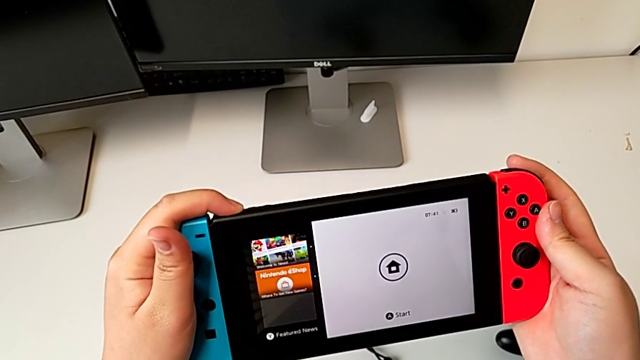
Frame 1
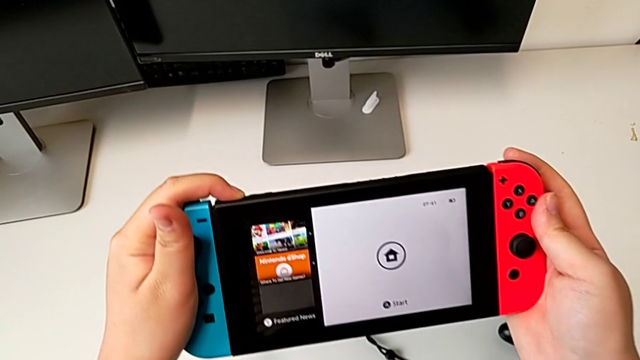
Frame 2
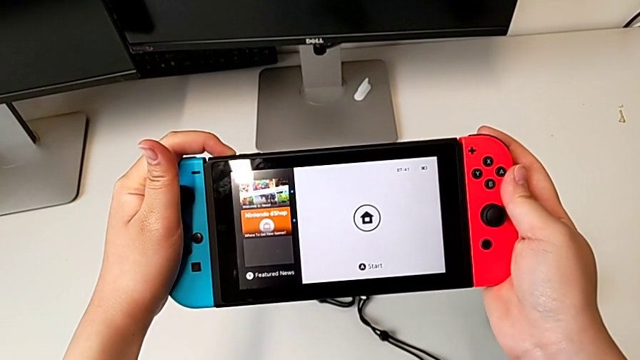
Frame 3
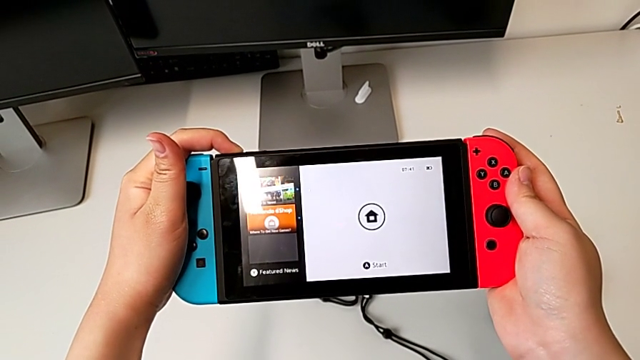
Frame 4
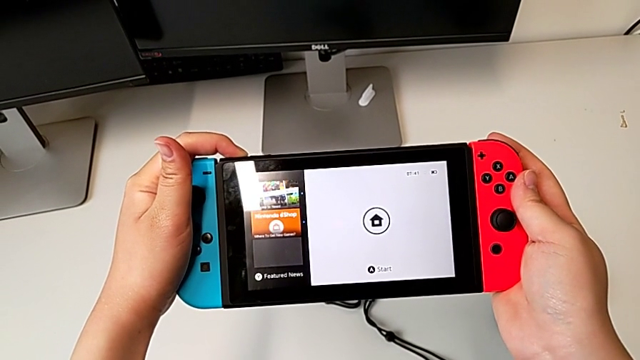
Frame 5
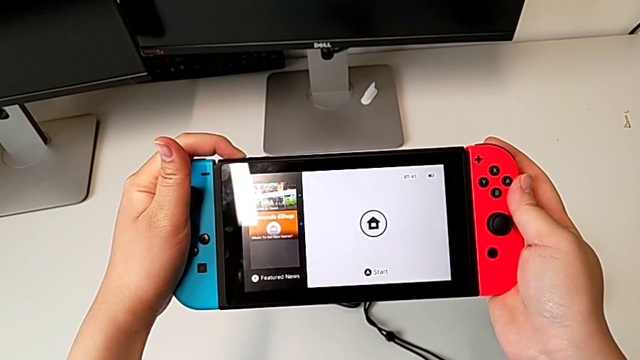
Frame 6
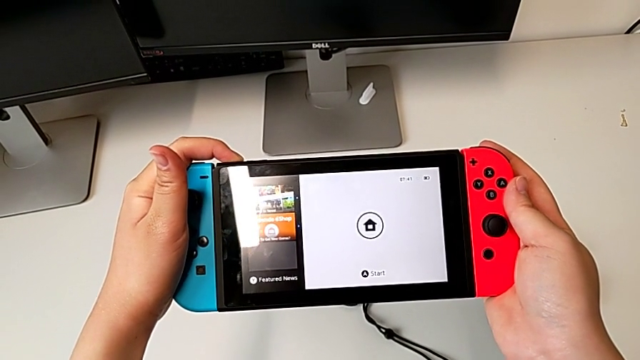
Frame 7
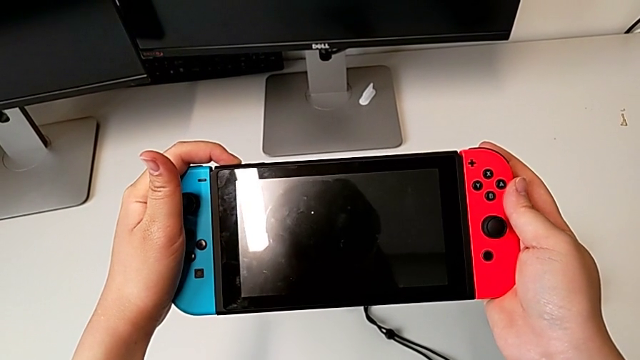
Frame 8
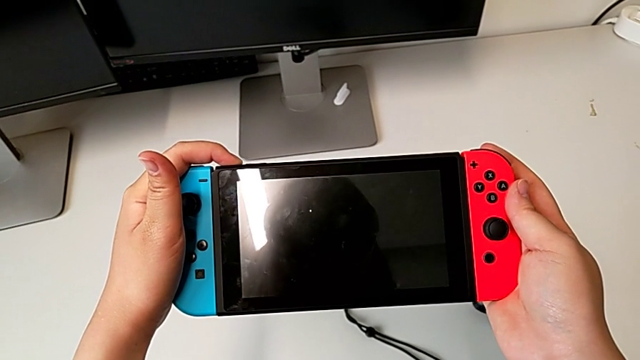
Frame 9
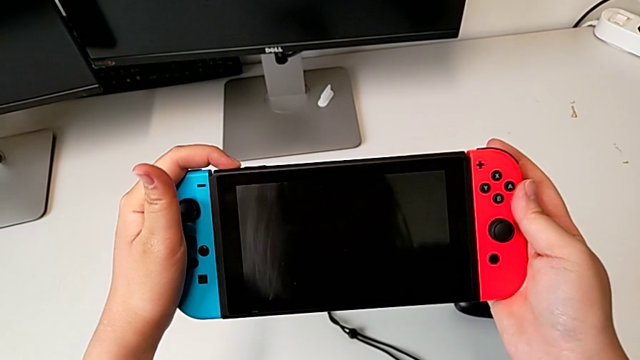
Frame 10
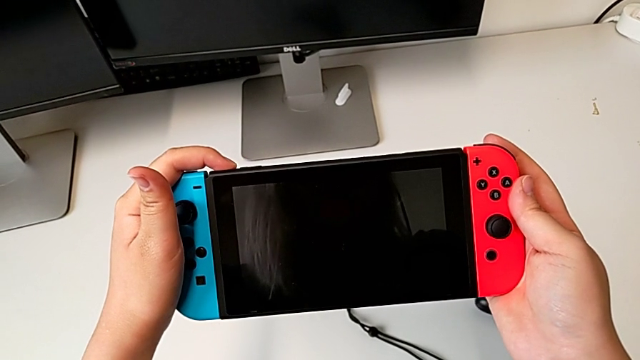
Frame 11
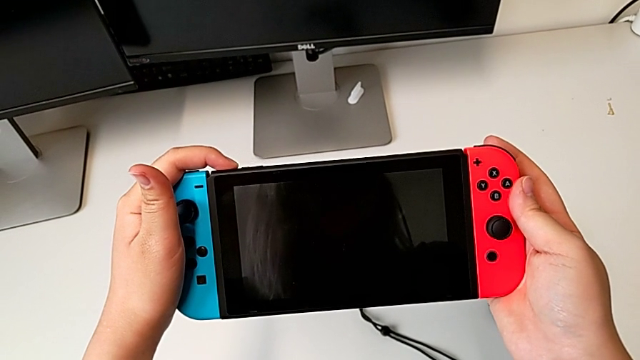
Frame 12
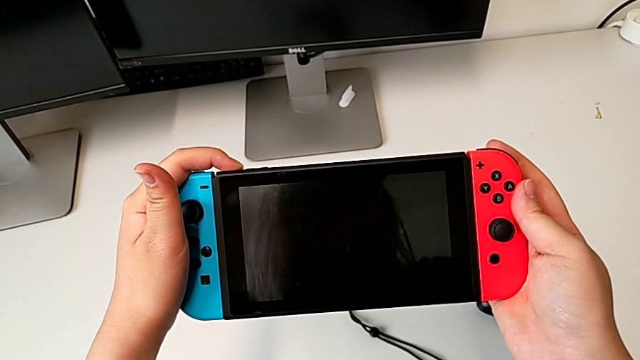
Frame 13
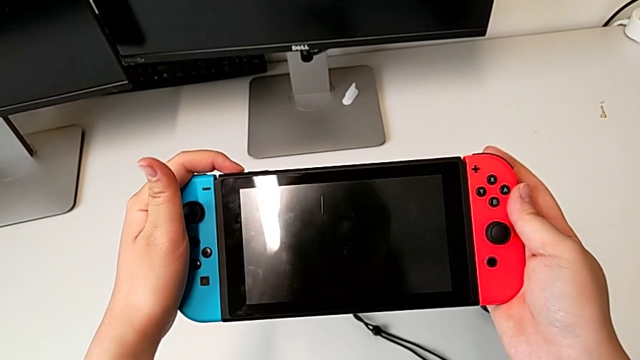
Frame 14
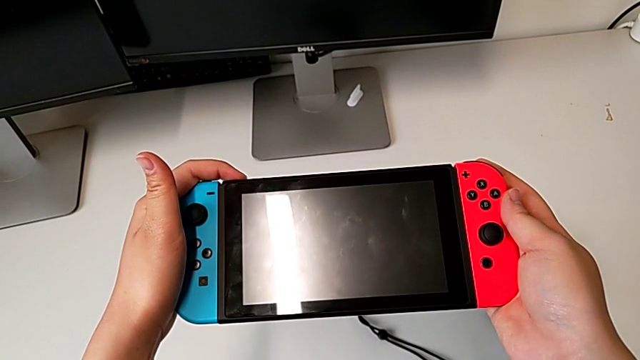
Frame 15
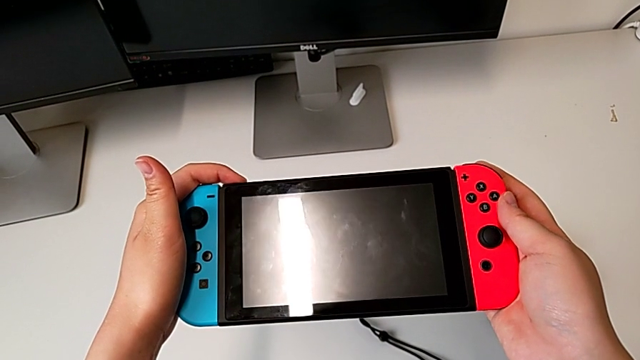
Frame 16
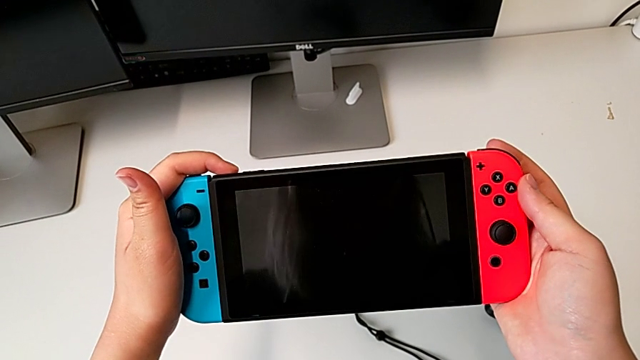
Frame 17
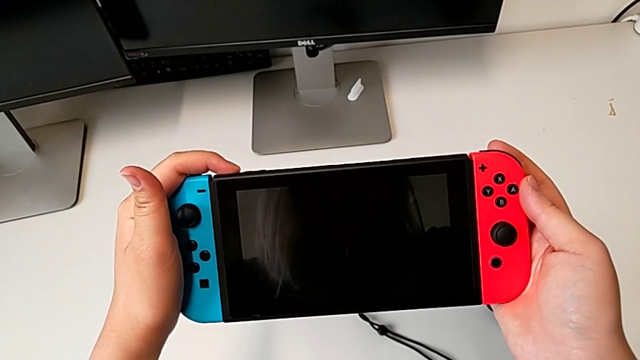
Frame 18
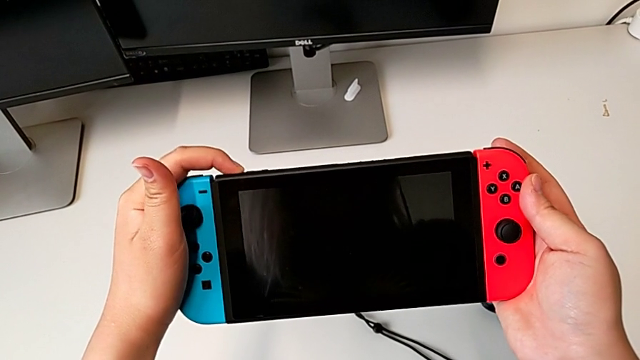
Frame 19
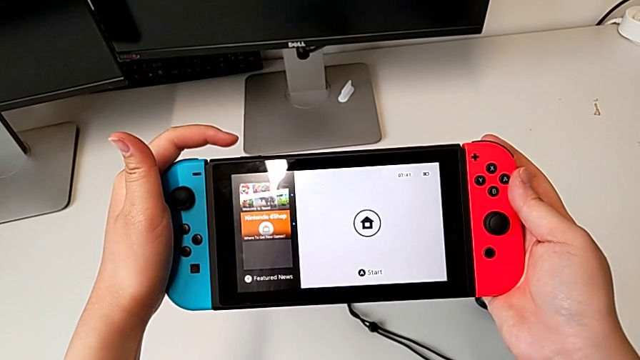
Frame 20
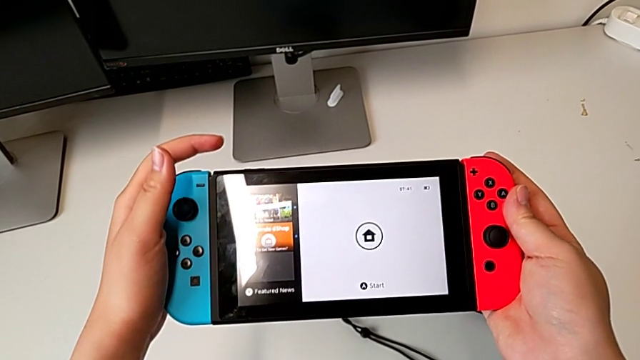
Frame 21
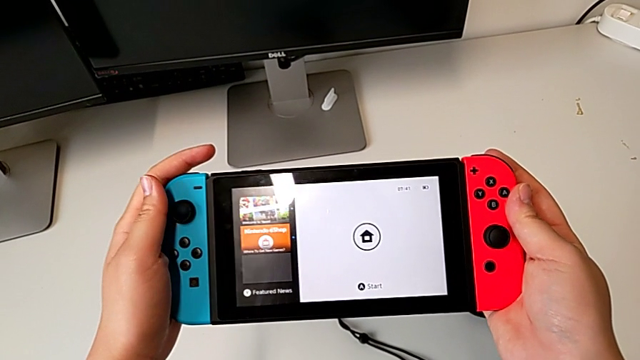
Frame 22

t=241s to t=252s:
The camera wearer is turning off the Nintendo Switch. They press the rounded button.

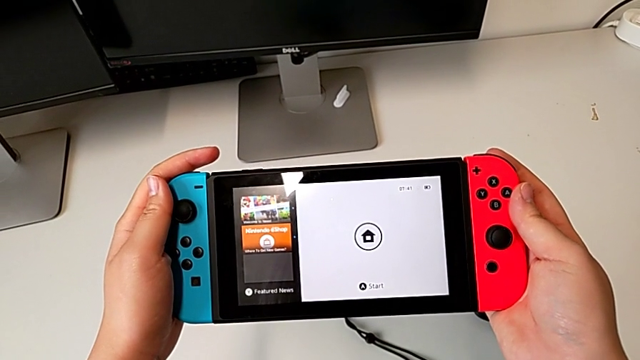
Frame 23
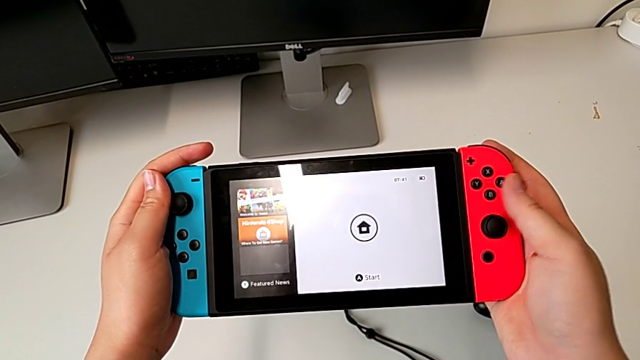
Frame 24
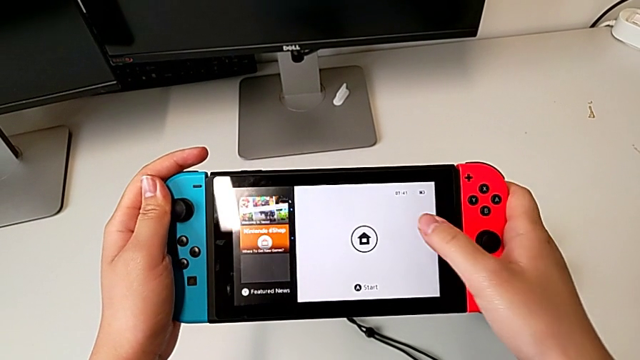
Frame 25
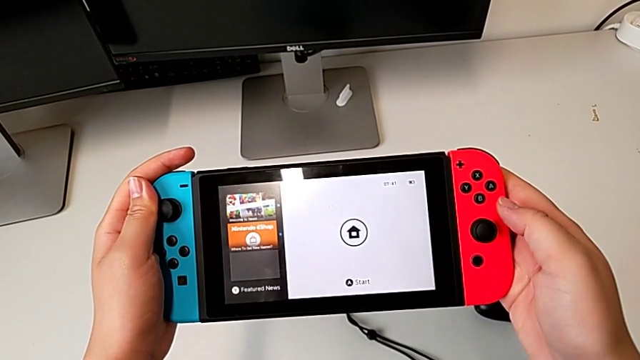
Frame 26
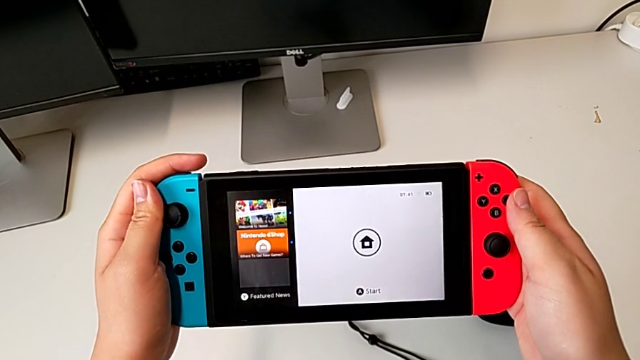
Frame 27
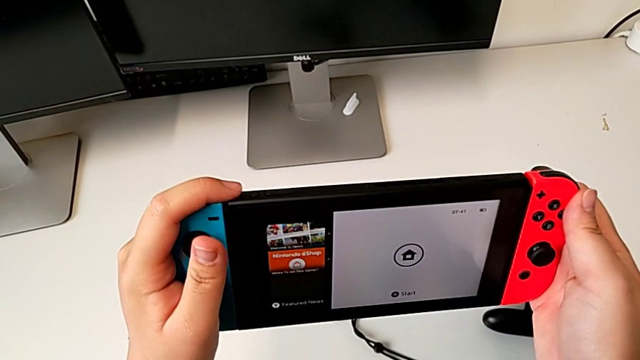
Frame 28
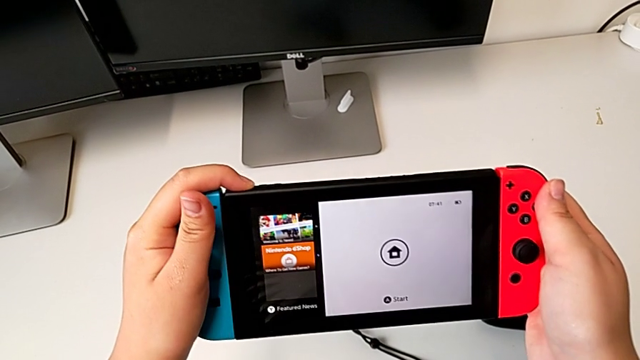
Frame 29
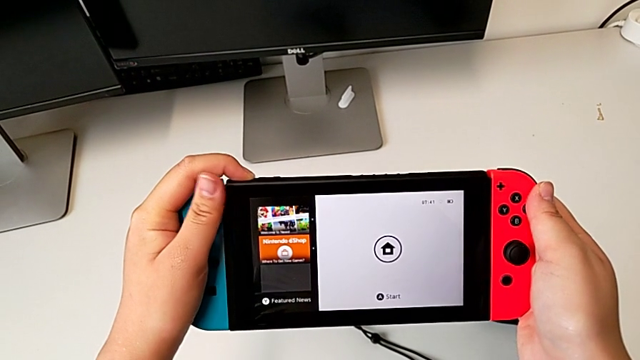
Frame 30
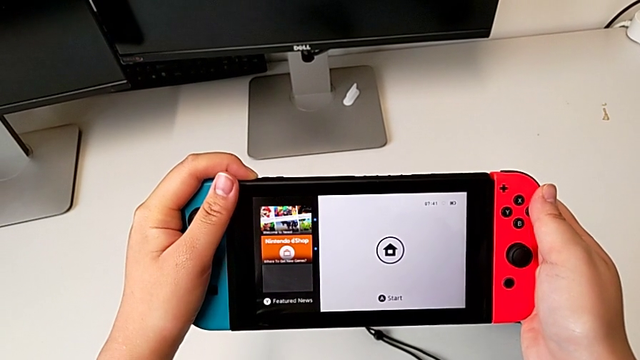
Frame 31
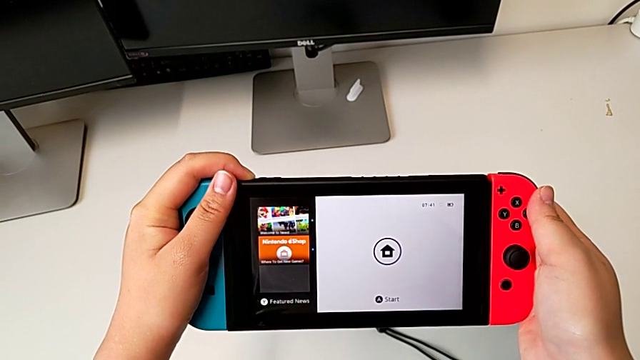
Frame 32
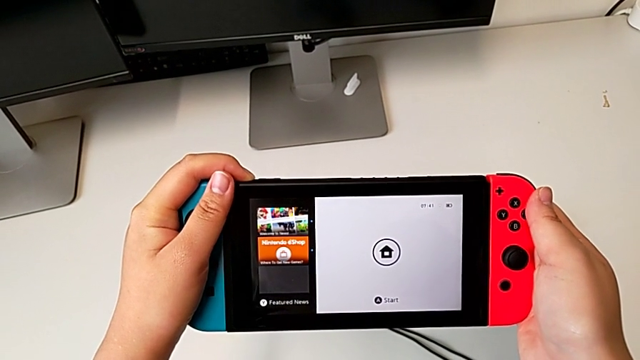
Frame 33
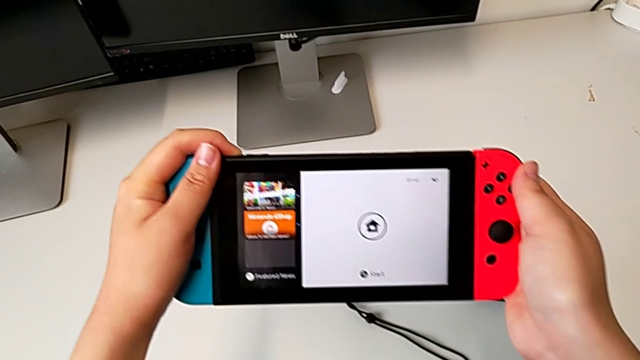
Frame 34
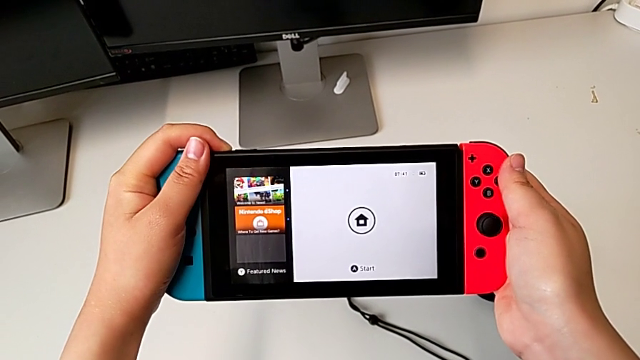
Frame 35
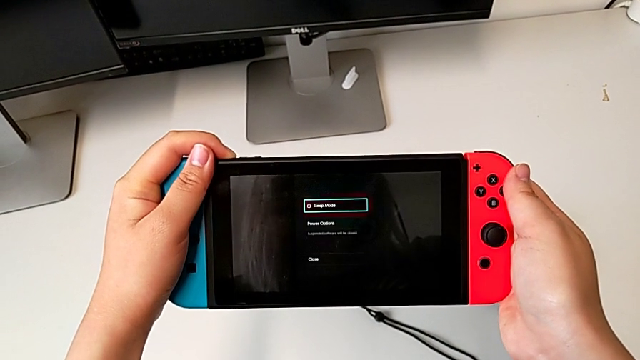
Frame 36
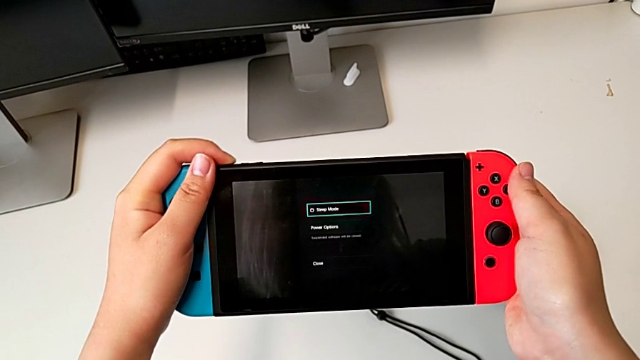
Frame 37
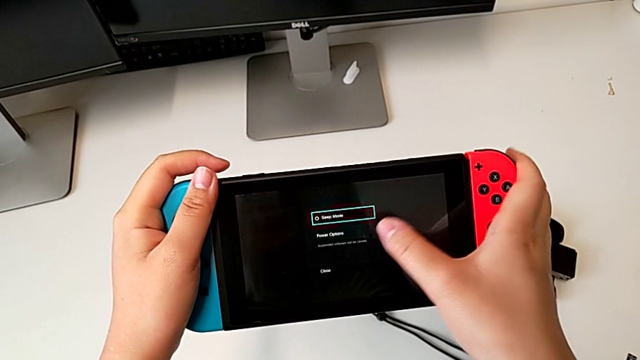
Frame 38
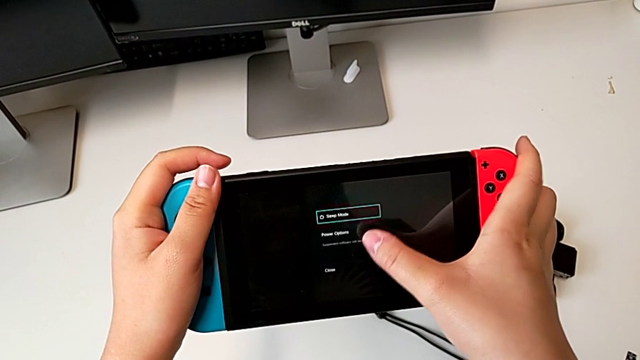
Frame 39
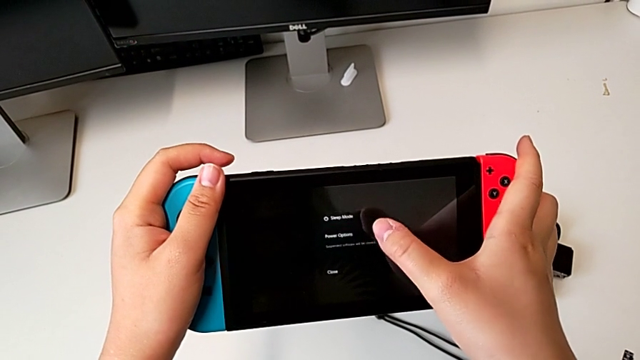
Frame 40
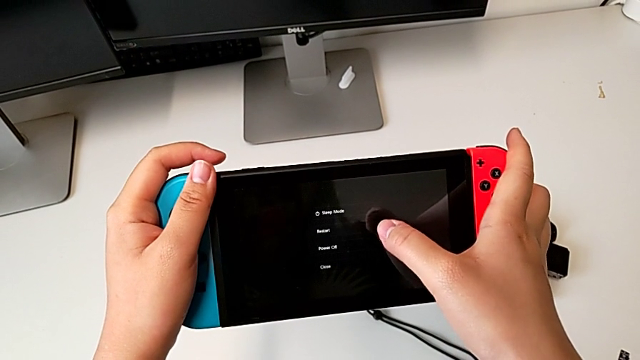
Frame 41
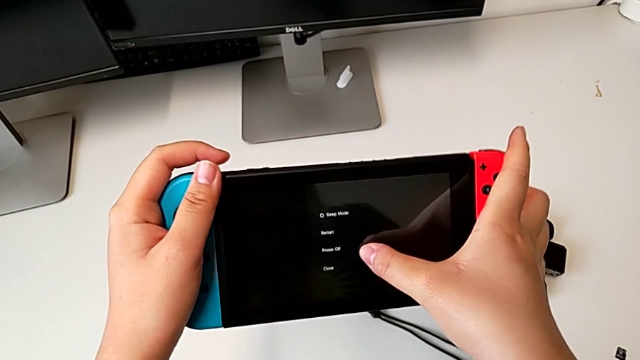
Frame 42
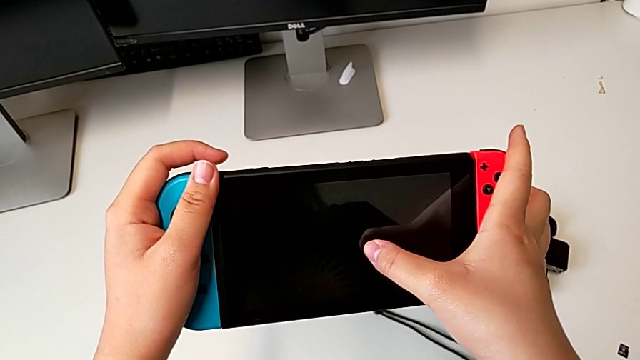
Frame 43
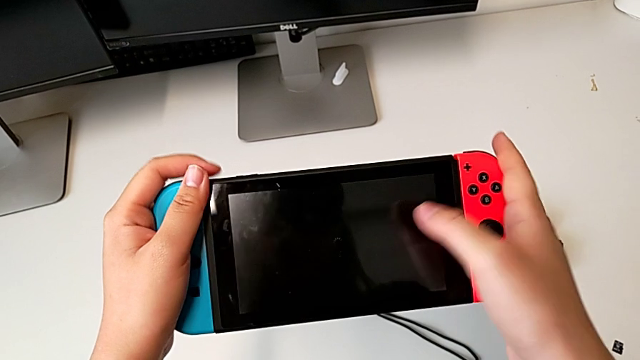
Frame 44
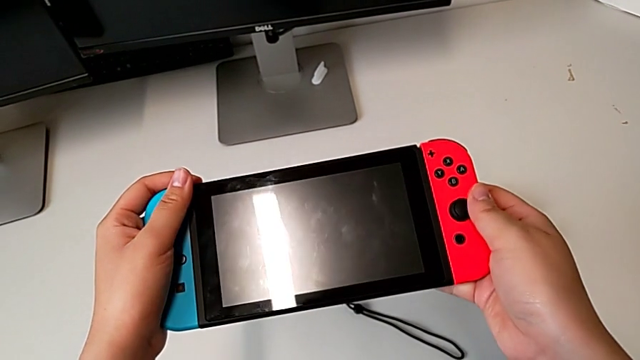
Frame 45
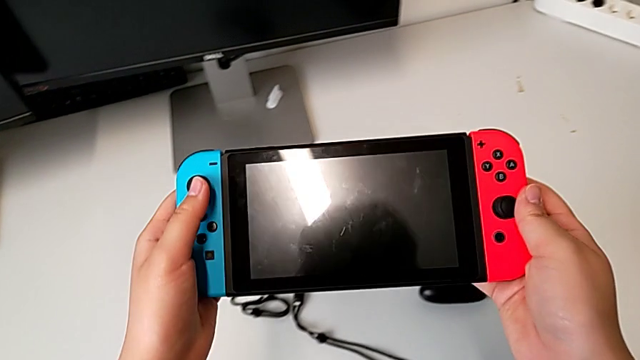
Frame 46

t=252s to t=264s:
The camera wearer is turning off the Nintendo Switch. They touch the front touch screen, press the rounded button and touch the black touch screen twice.
